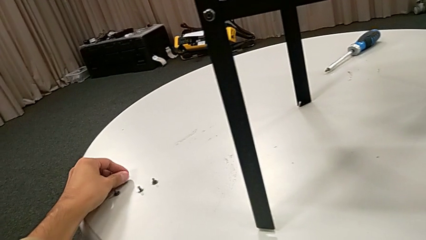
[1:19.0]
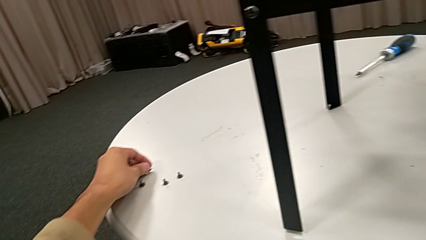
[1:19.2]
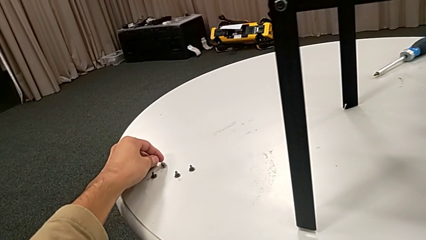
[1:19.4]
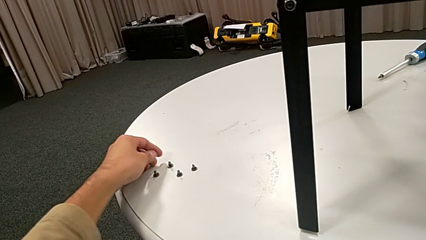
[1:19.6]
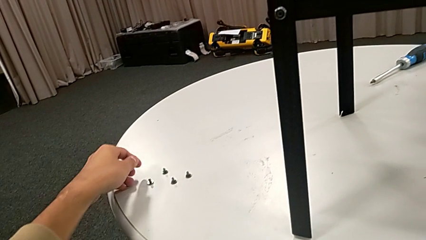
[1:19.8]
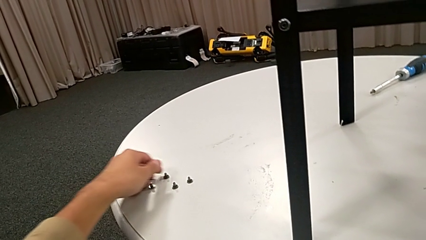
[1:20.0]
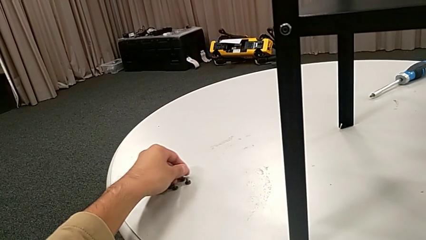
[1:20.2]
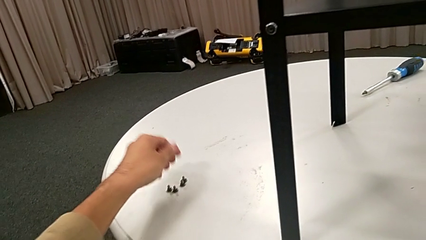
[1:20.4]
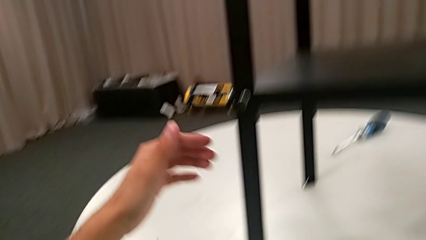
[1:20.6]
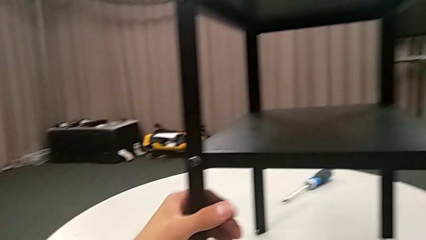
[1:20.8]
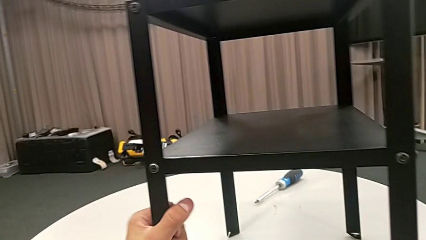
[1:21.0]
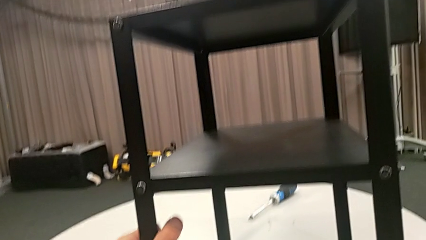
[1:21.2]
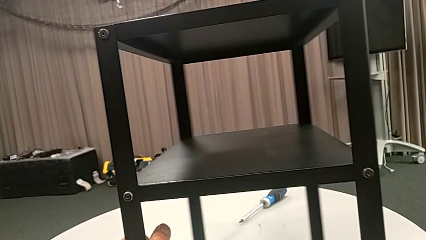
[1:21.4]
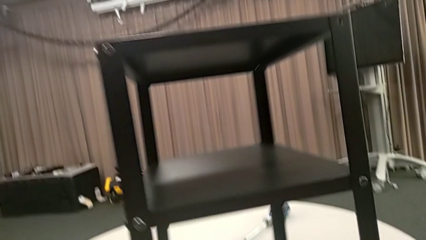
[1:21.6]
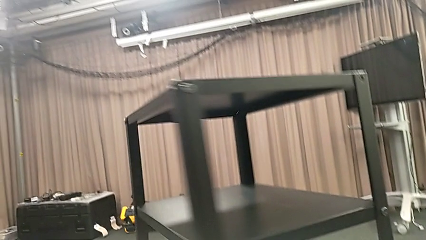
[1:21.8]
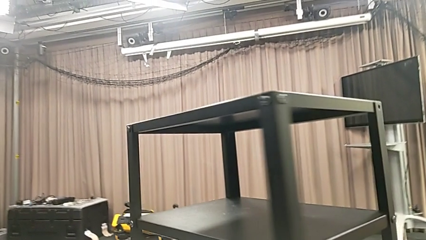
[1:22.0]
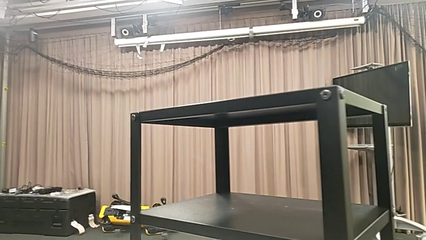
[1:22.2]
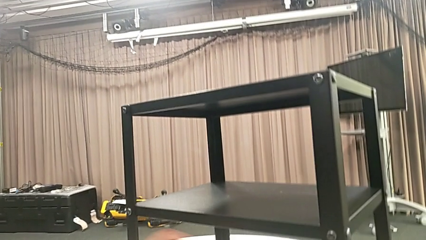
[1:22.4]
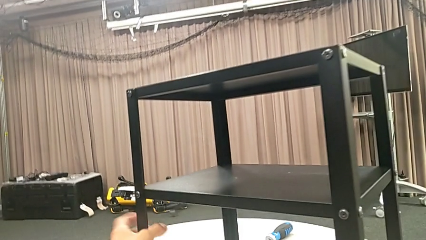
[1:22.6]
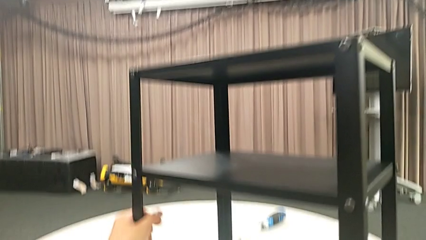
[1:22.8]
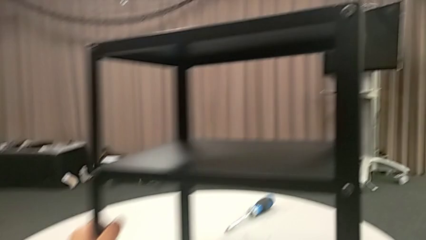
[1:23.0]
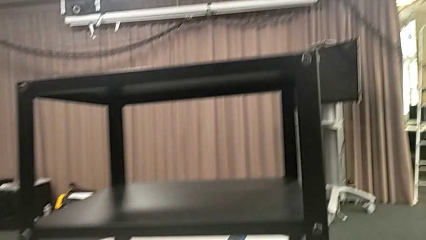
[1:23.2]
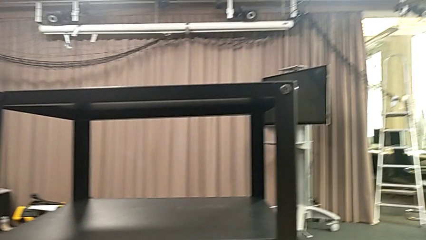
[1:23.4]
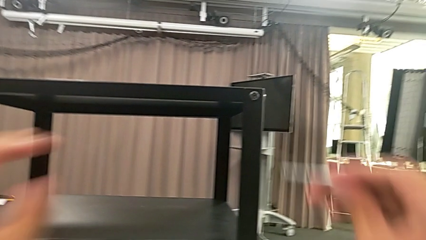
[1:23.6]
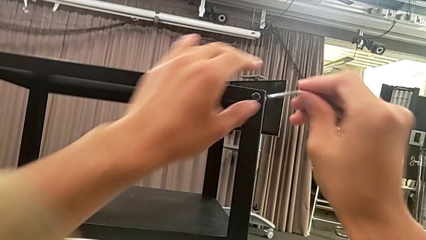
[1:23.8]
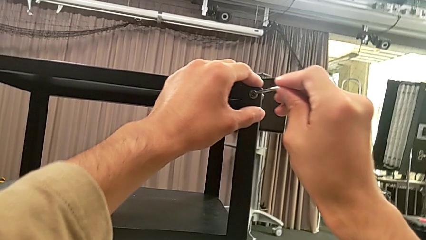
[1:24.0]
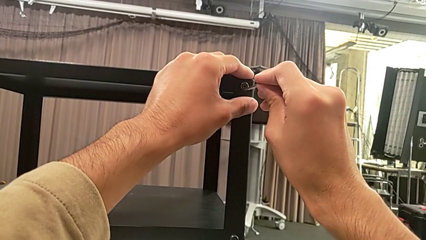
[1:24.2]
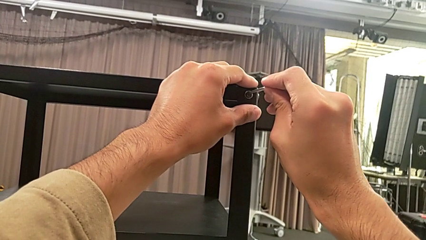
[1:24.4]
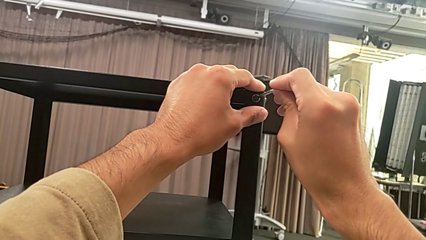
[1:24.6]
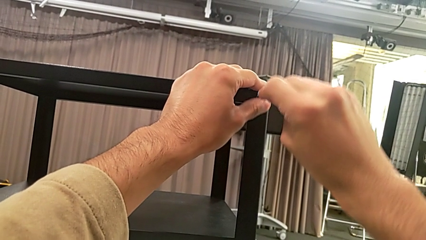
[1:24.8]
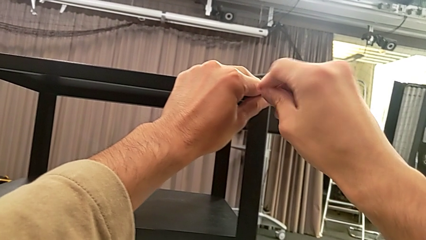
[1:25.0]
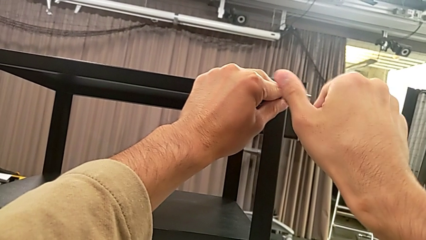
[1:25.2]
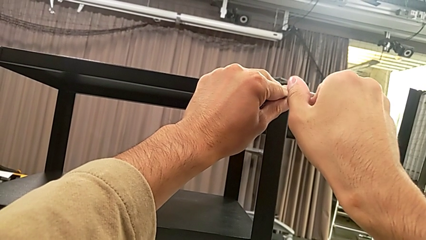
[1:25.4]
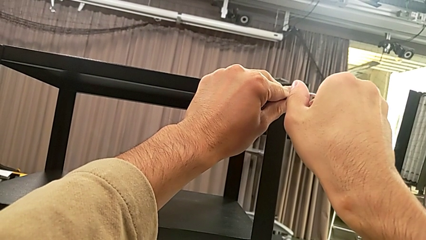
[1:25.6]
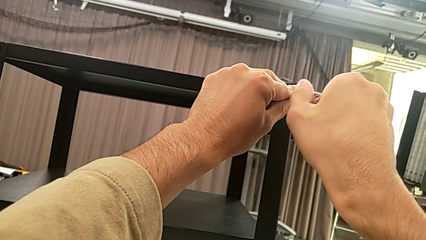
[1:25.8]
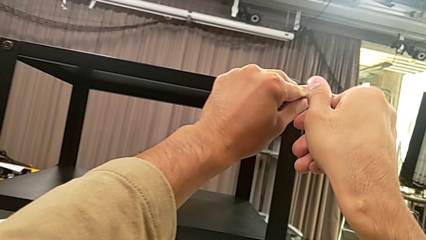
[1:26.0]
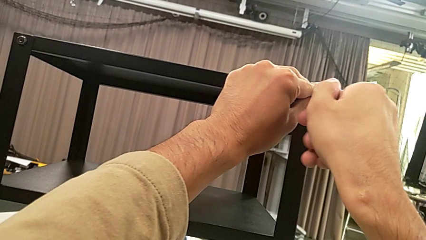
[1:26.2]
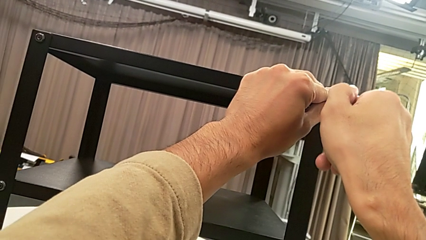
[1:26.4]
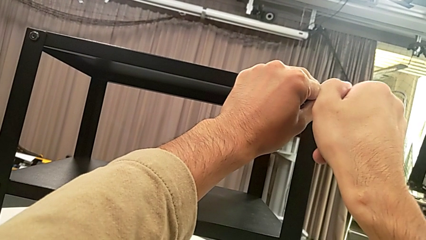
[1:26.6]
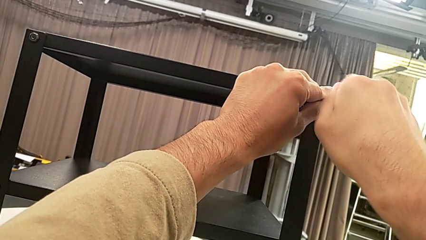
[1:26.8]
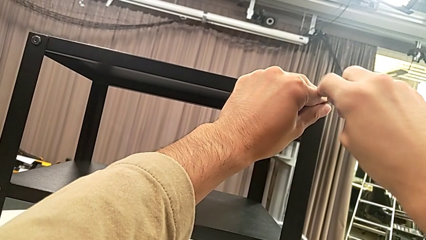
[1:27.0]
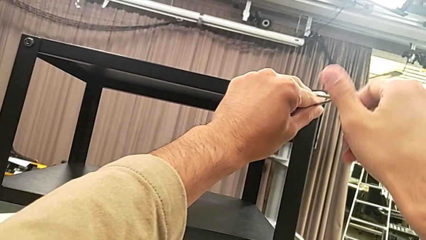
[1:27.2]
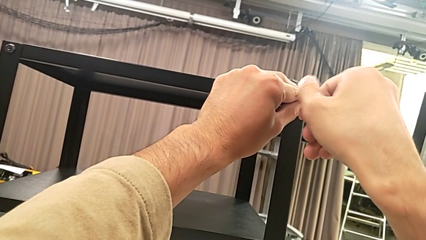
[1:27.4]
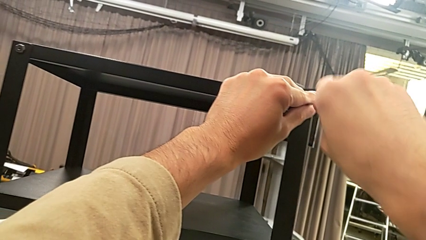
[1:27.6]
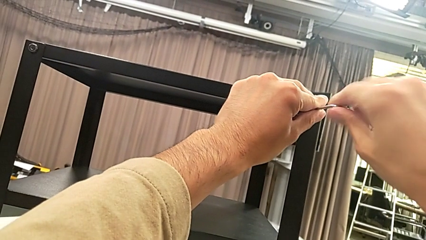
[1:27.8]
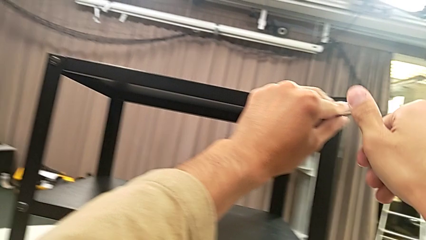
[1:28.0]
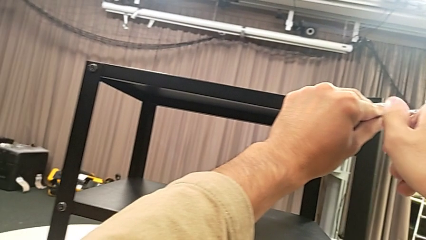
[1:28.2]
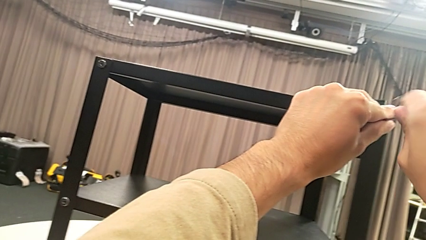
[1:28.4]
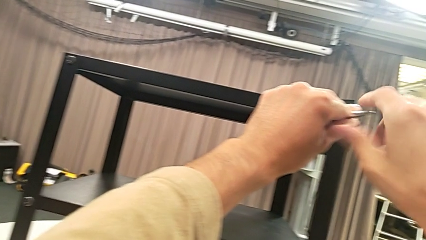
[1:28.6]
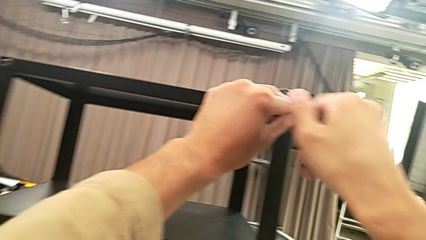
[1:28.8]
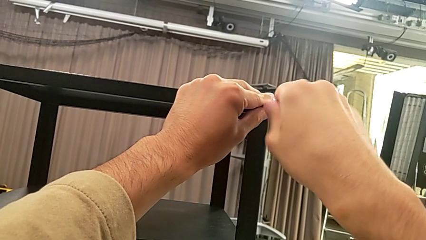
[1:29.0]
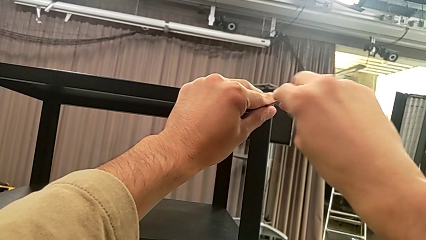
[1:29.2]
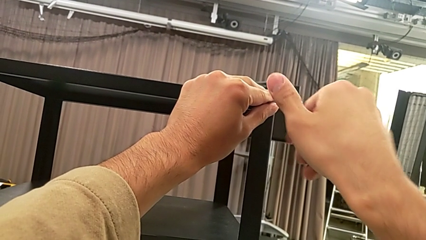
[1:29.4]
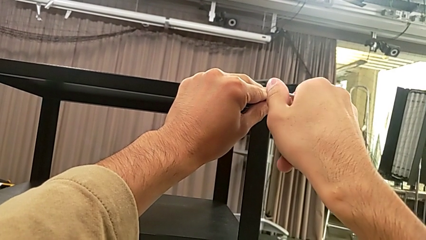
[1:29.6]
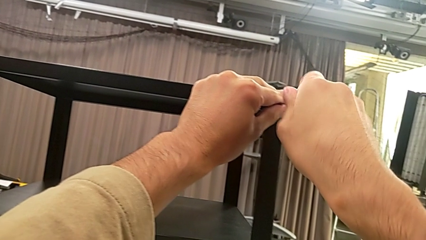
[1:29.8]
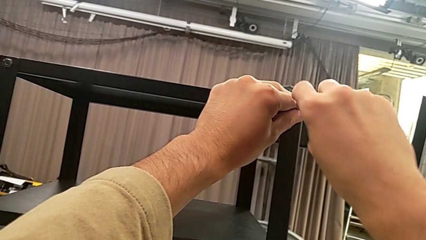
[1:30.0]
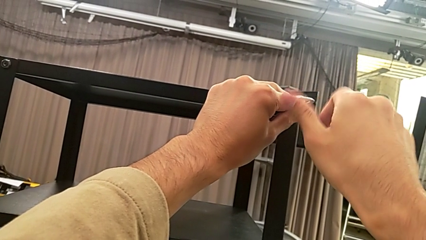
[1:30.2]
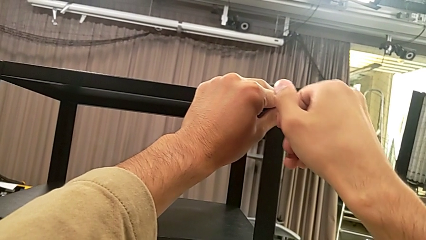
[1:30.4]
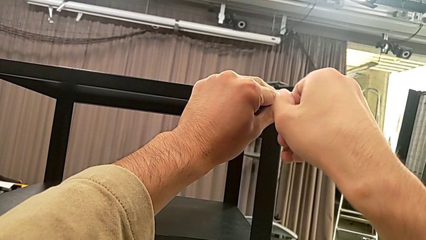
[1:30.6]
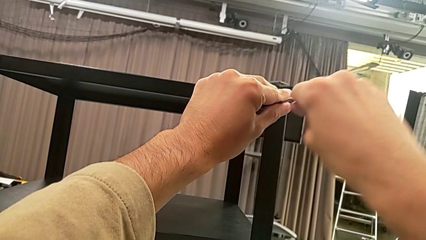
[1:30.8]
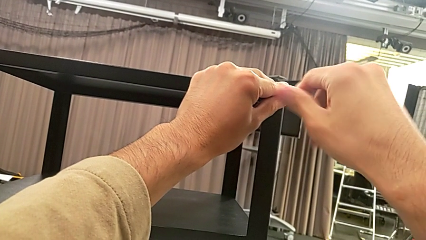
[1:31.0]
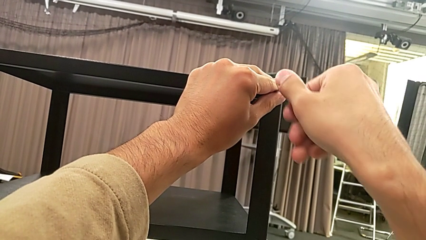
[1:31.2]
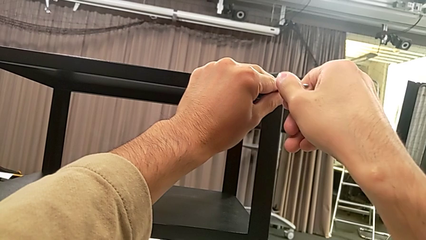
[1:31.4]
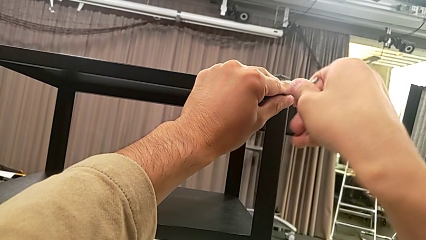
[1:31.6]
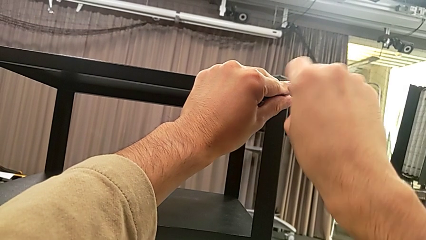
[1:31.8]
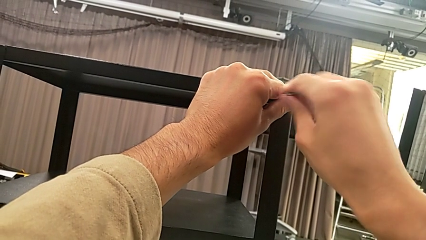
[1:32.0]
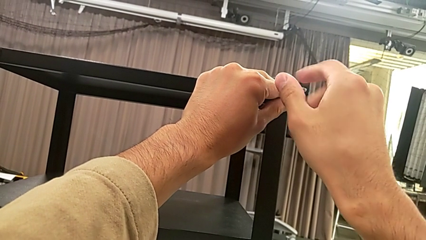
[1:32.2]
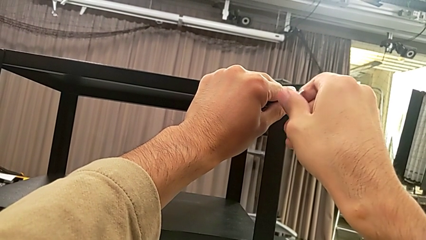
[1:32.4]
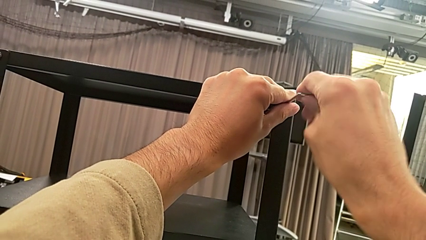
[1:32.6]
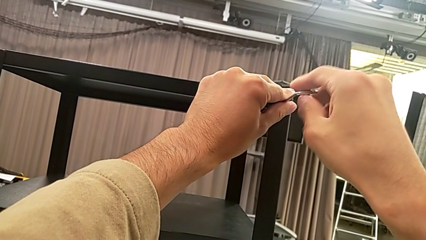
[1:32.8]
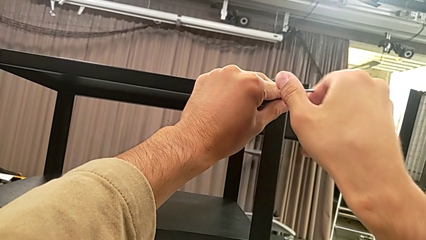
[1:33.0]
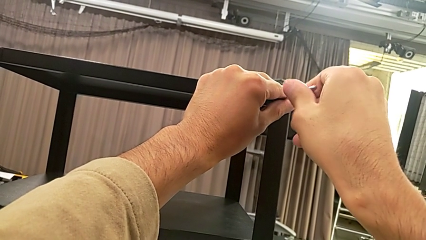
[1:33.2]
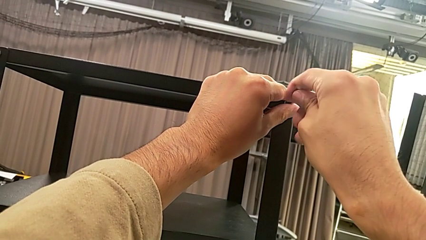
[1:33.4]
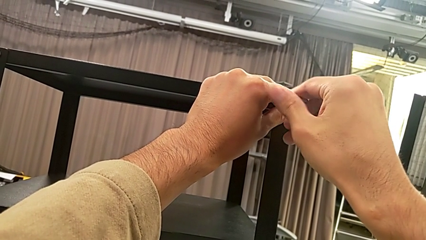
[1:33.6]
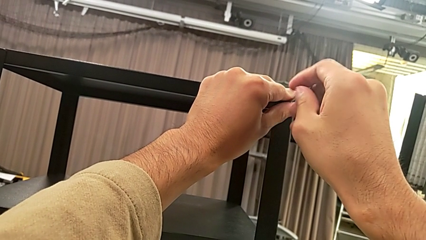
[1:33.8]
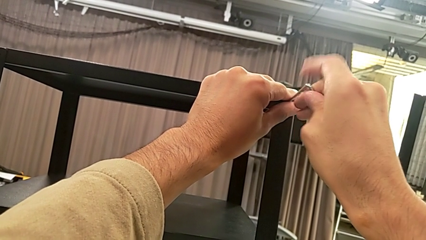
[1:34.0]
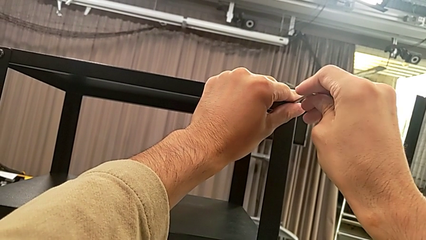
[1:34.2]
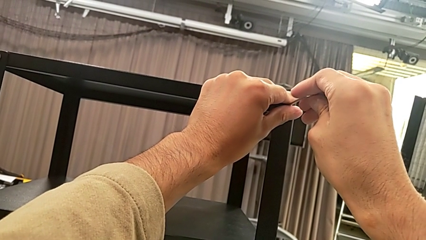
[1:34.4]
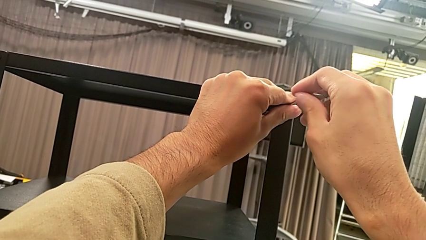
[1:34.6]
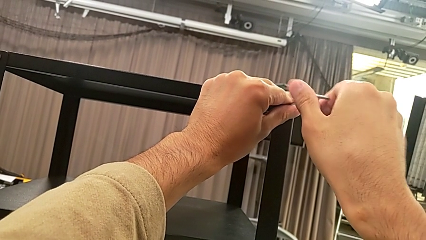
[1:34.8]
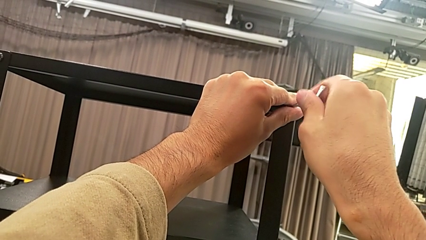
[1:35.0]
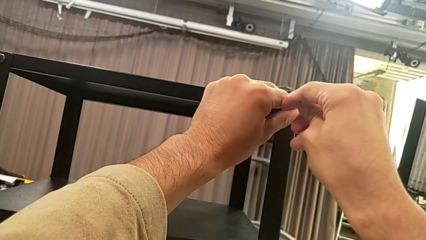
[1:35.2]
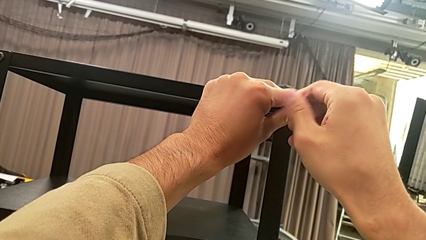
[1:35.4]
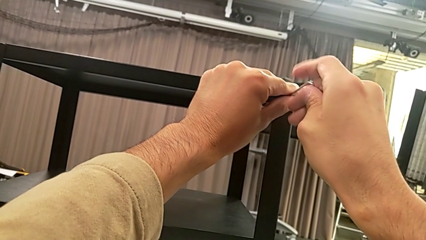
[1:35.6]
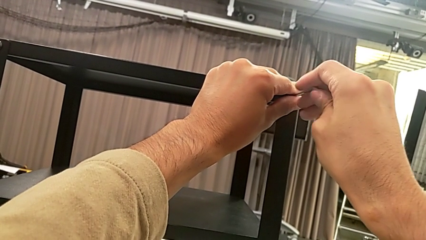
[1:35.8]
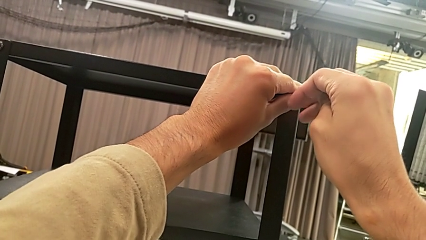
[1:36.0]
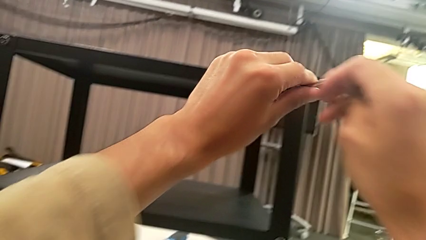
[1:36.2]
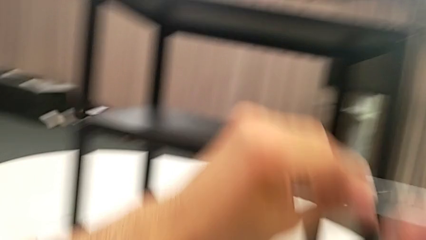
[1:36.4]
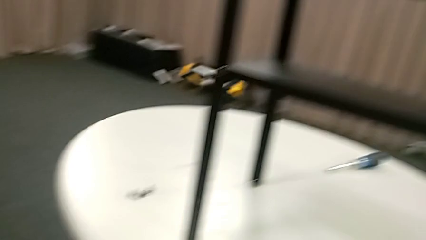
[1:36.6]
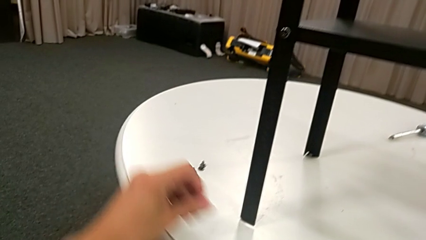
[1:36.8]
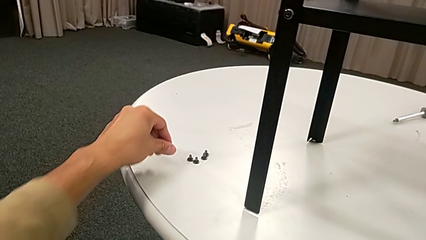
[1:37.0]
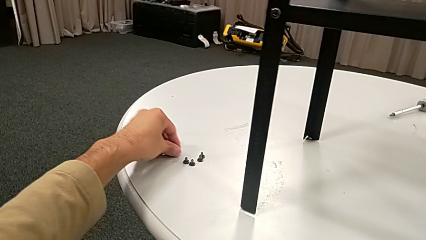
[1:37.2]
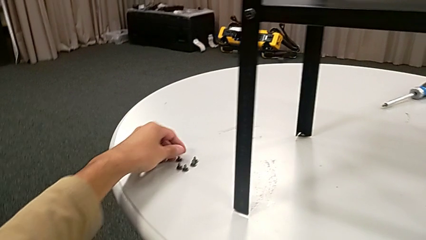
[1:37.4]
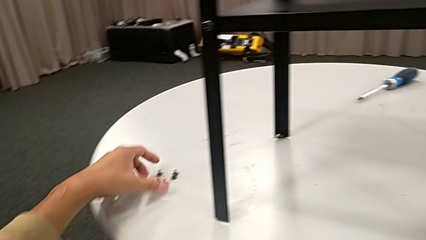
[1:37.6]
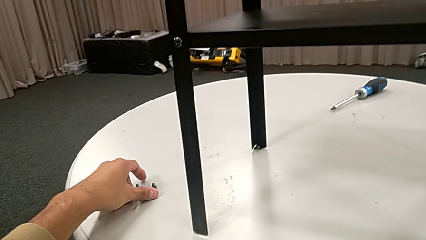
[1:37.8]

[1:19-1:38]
The camera wearer is unscrewing the second hex socket head on the second leg. They place the hex socket head, slide it, grab the nightstand, rotate it, insert the Allen wrench, unscrew the hex socket head, disassemble it, withdraw the Allen wrench, place the hex socket head and slide it.
